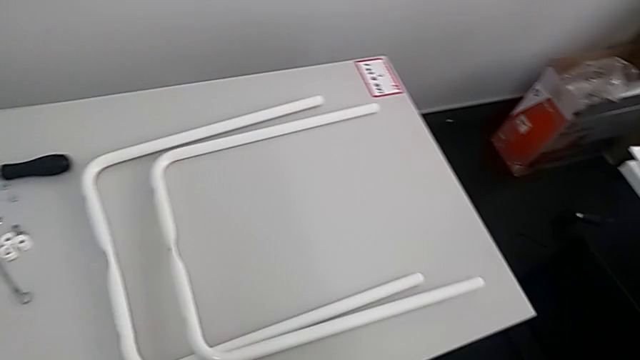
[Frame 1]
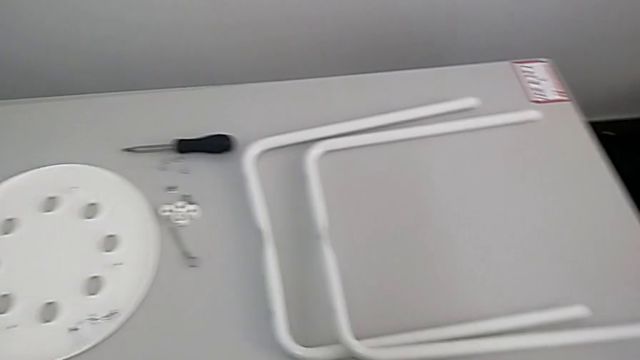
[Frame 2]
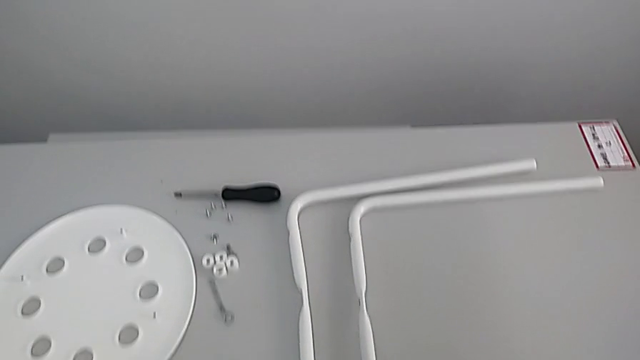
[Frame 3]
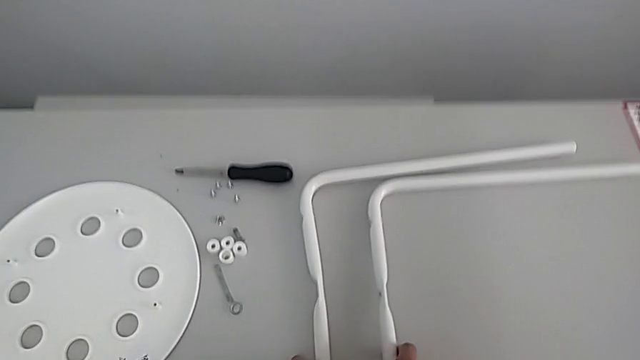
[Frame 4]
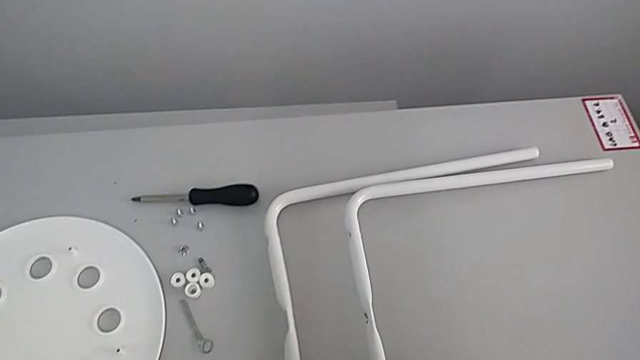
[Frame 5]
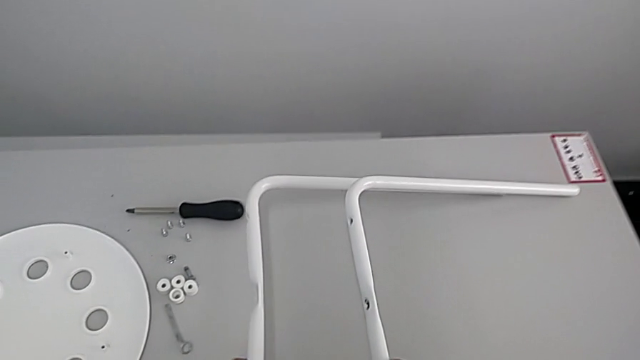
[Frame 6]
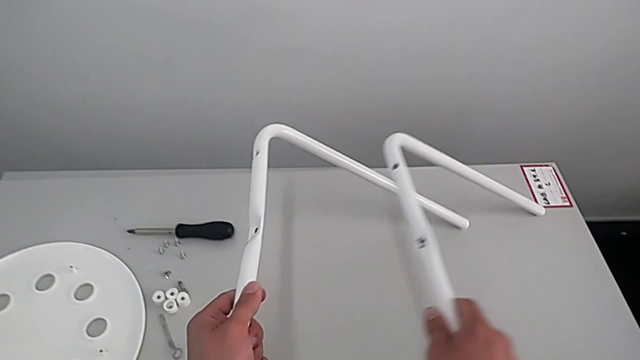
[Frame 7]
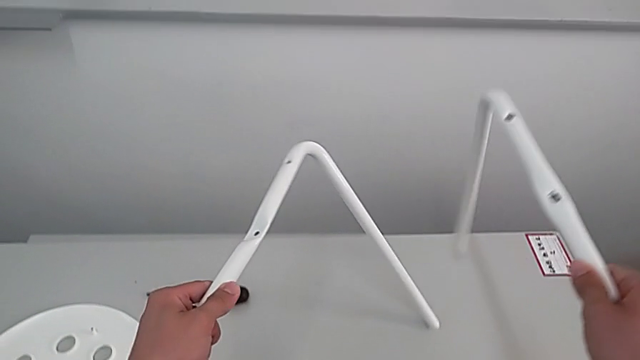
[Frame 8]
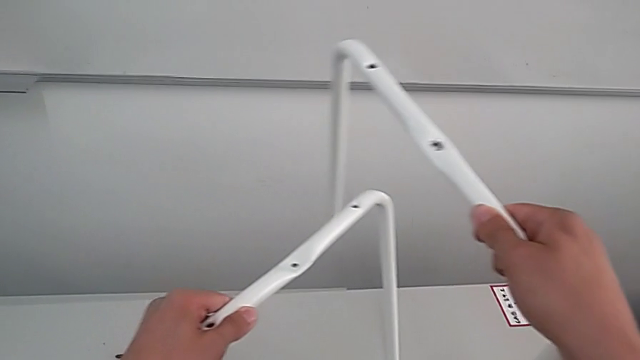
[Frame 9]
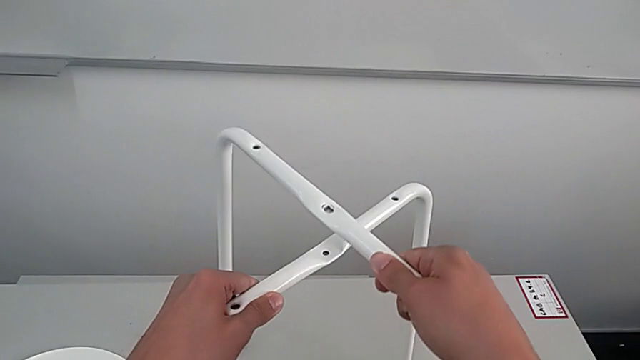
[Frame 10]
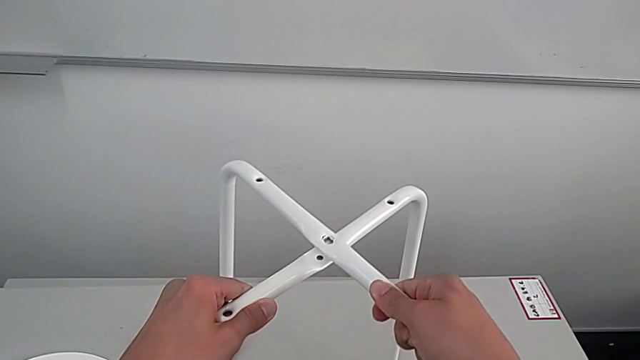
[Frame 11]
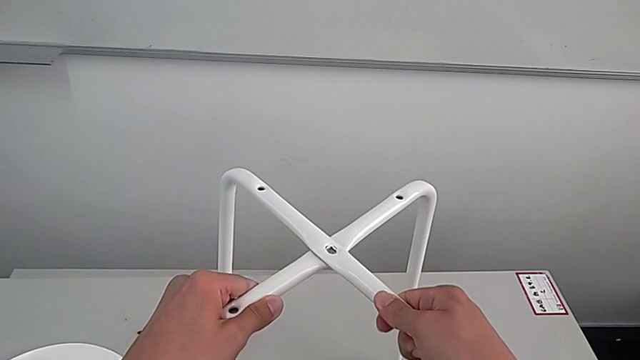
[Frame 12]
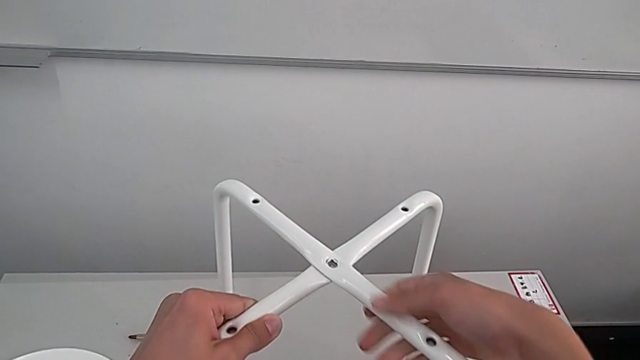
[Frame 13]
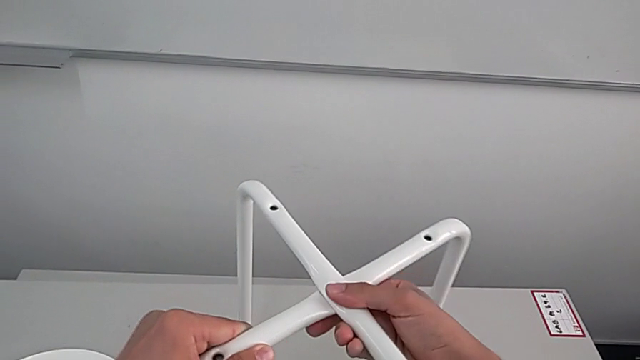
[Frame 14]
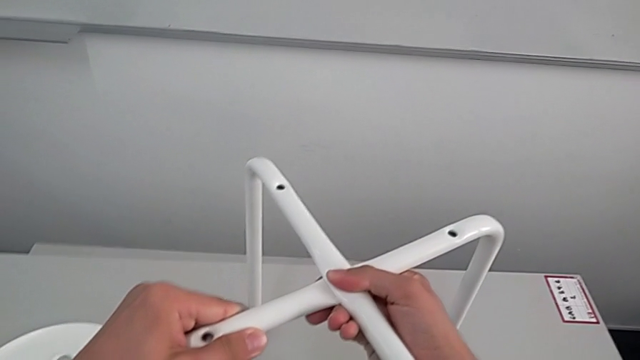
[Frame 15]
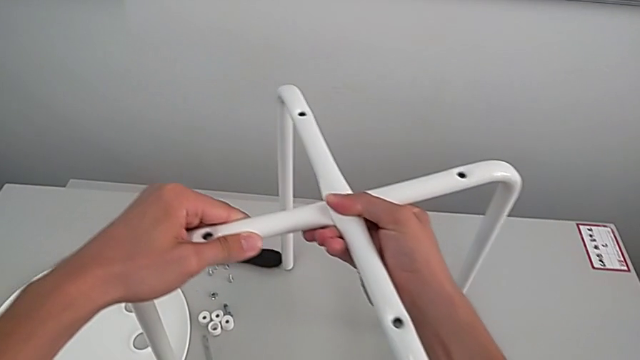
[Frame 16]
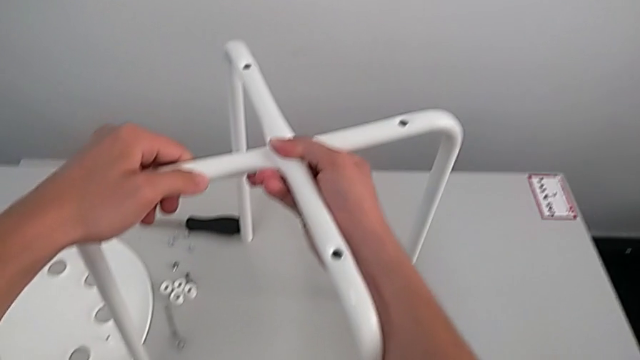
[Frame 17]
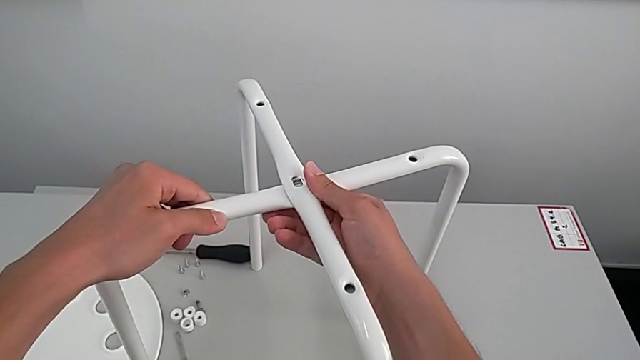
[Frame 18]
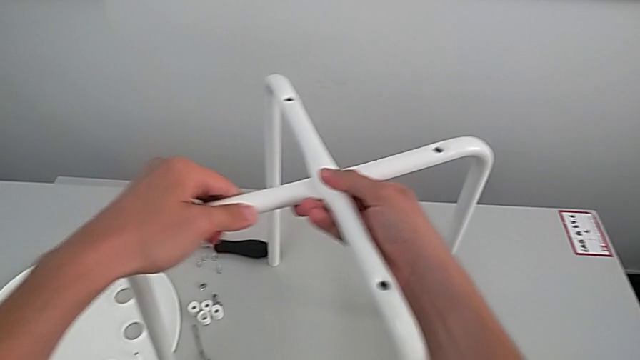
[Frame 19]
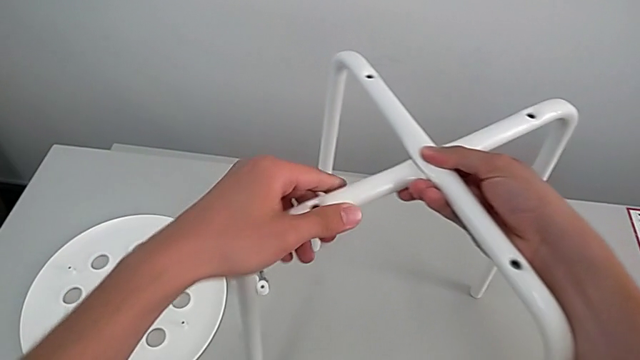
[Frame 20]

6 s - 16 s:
The camera wearer is assembling the legs. They approach the leg, grab it, lift it with the left hand, assemble it with the right hand, align it and slide it.

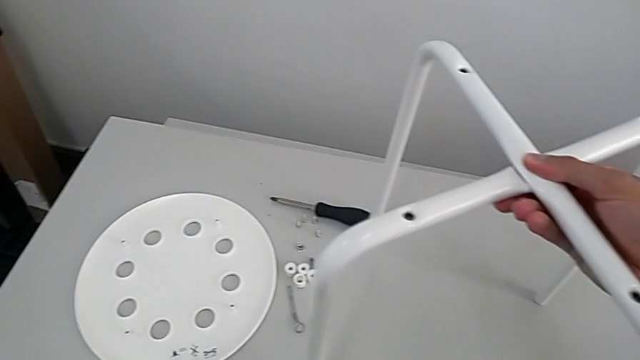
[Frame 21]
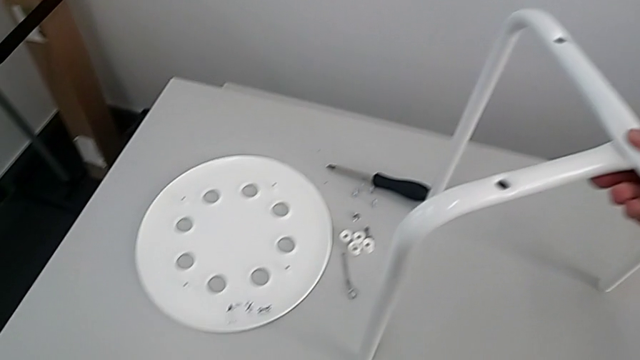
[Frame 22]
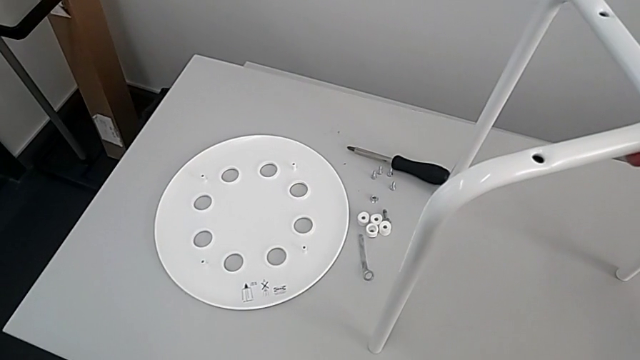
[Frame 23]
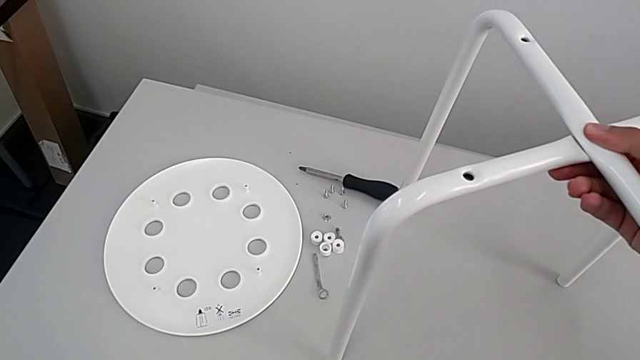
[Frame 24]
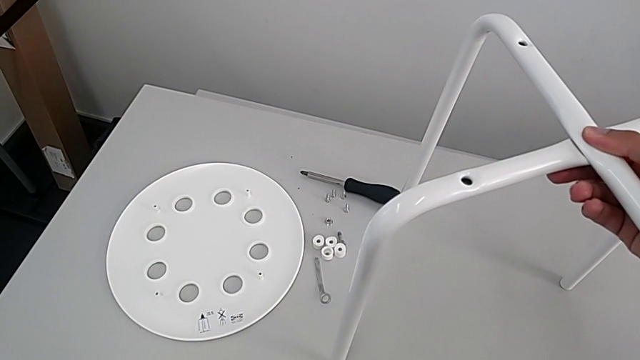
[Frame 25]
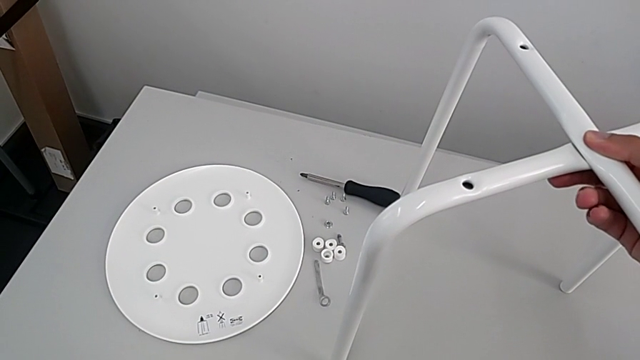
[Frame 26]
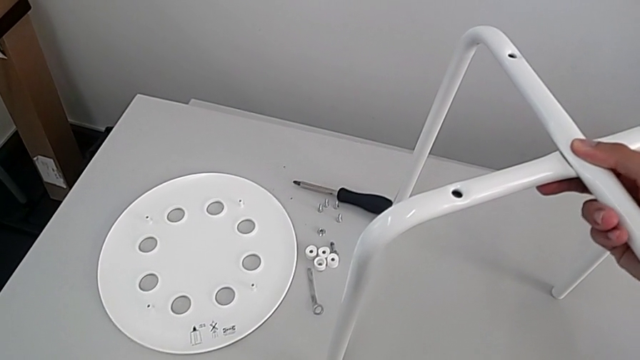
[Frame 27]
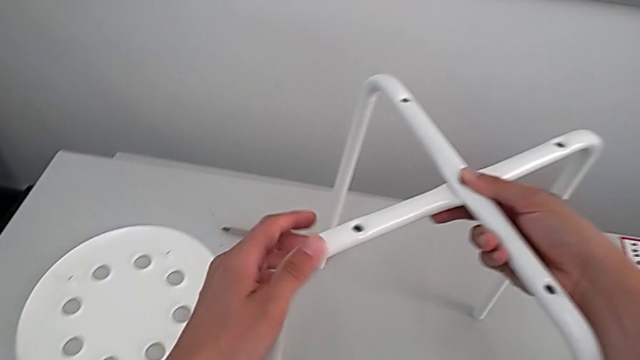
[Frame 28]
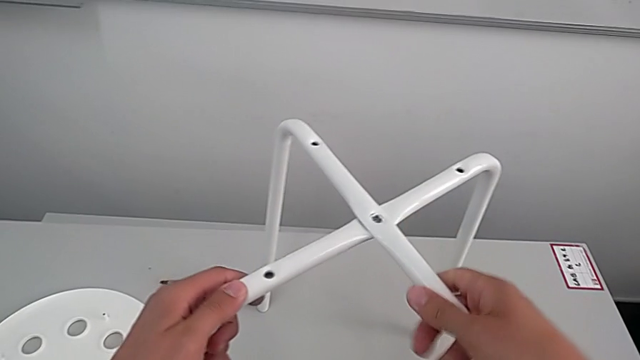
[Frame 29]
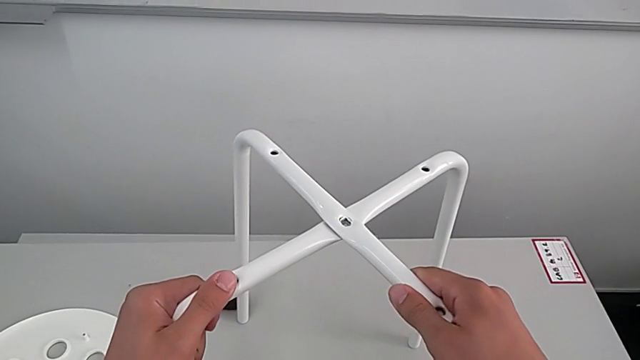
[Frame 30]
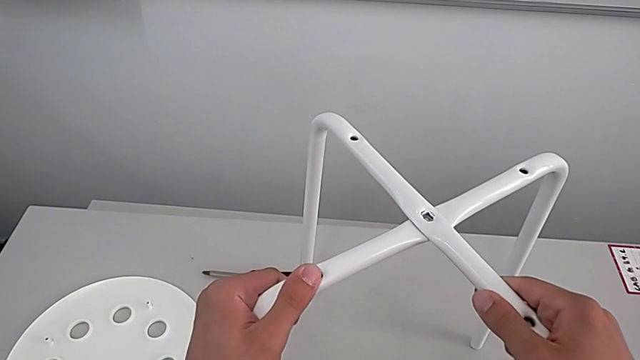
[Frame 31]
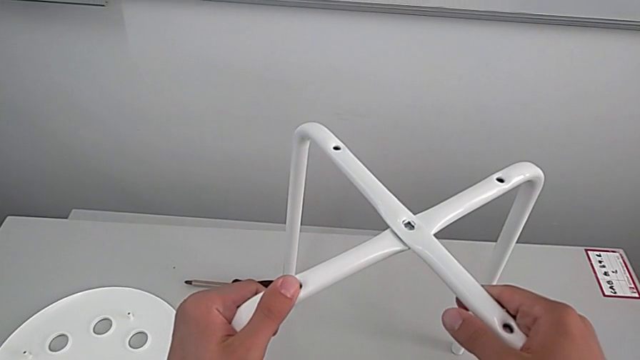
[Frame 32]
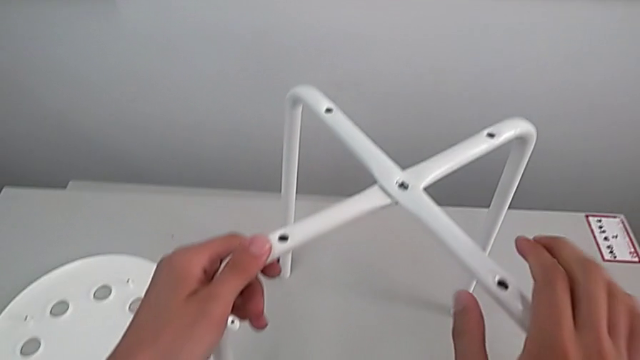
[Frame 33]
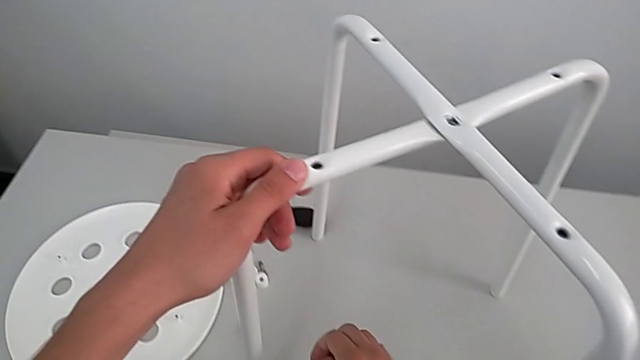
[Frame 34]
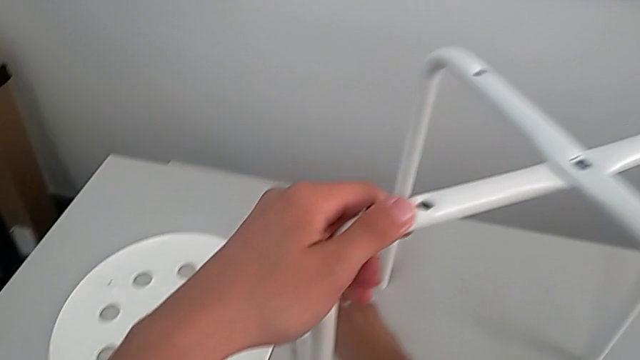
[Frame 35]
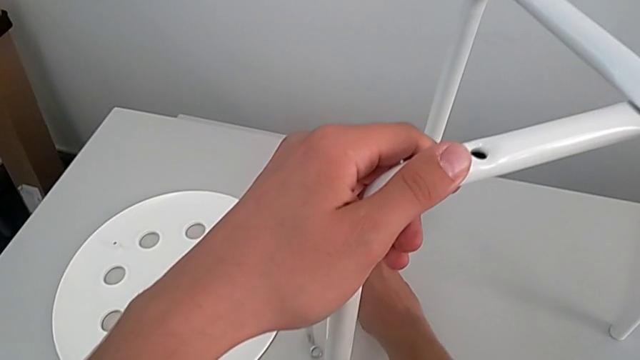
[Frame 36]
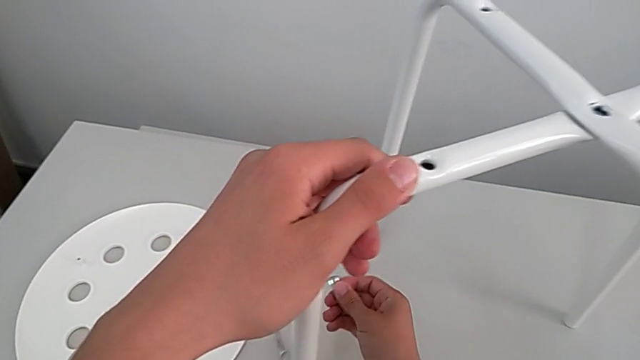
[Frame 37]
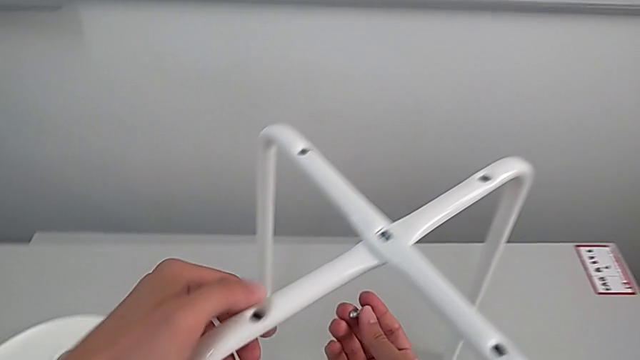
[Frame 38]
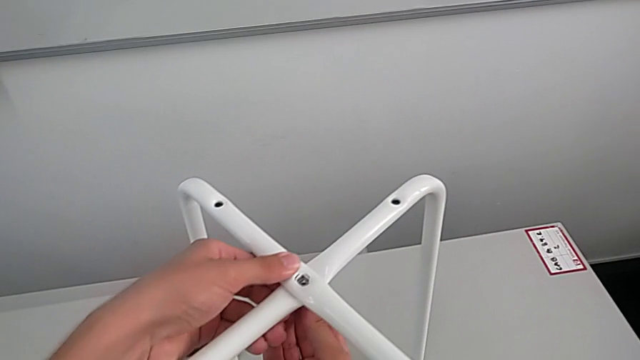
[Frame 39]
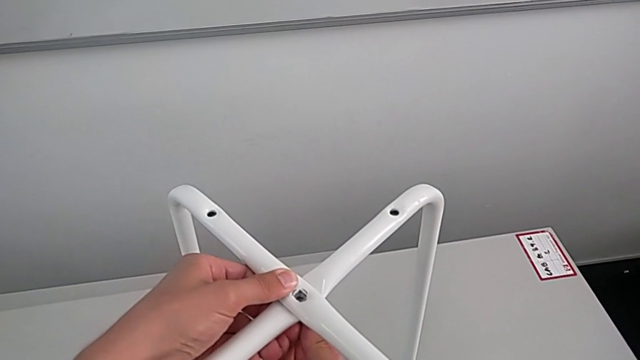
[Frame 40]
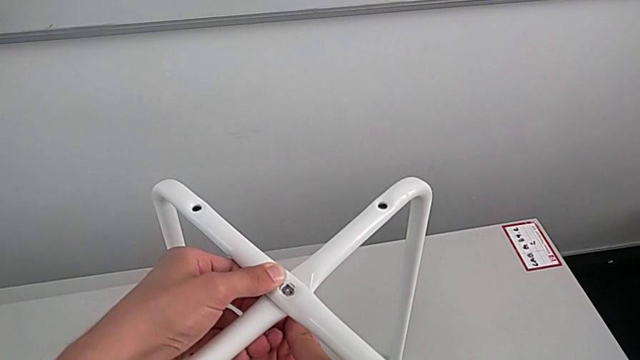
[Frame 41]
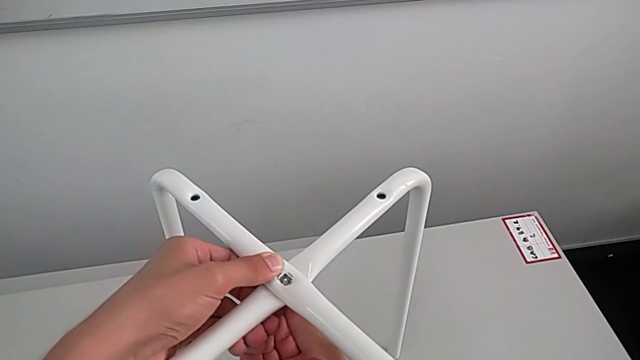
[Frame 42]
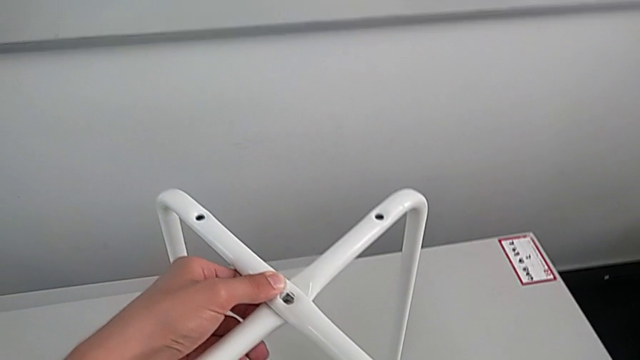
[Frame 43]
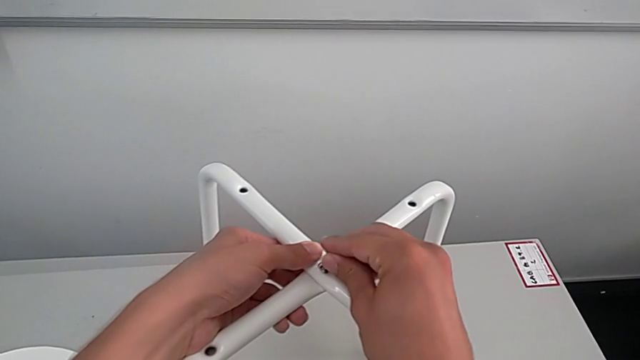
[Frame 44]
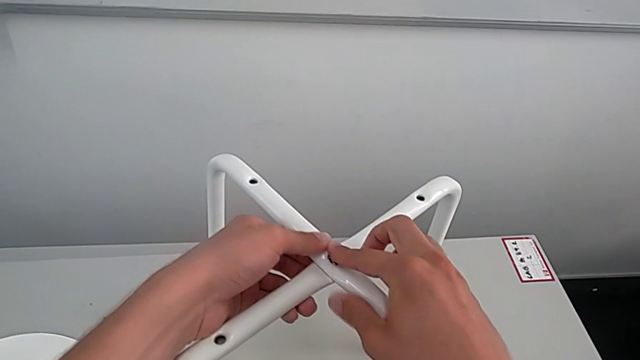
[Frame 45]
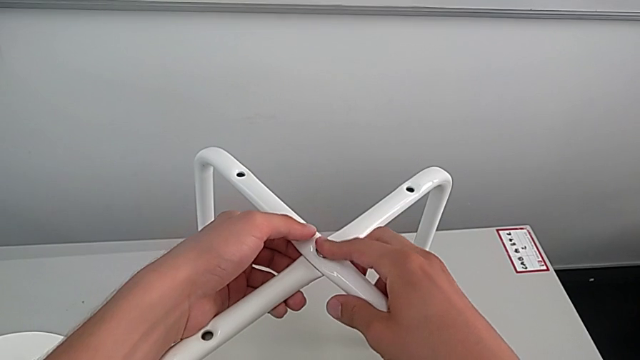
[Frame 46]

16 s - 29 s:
The camera wearer is assembling the legs. They wrongly hold and slide the leg, grab the bolt, wrongly insert the bottom bolt, withdraw it and insert the top bolt.
